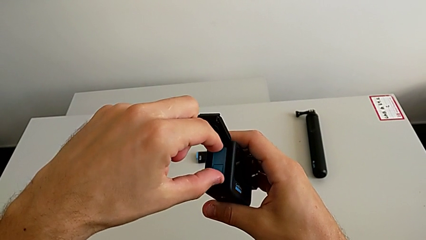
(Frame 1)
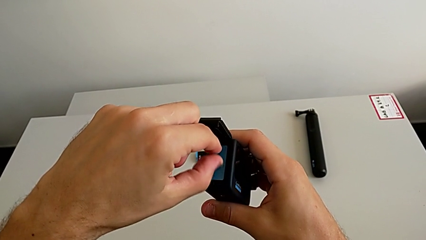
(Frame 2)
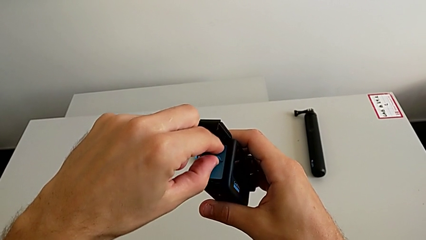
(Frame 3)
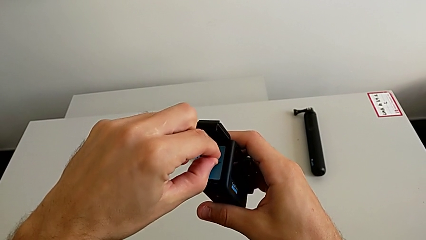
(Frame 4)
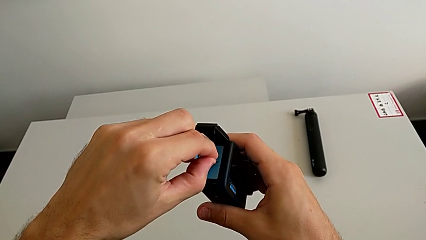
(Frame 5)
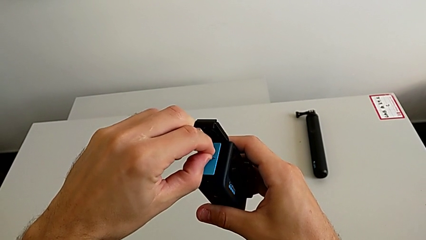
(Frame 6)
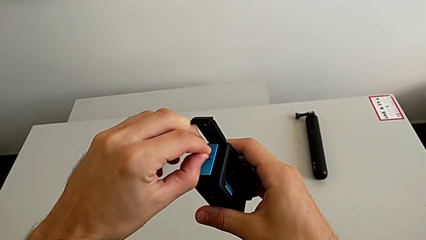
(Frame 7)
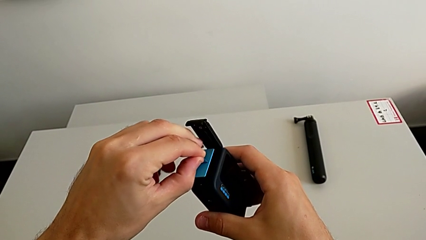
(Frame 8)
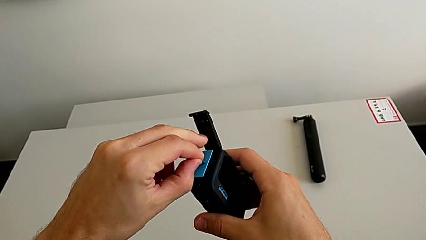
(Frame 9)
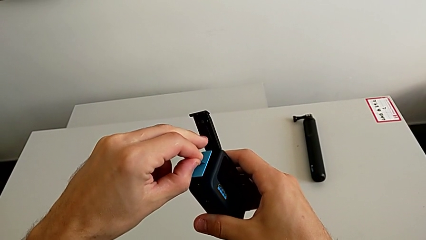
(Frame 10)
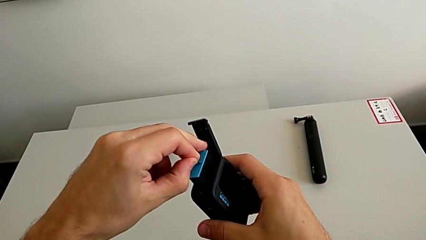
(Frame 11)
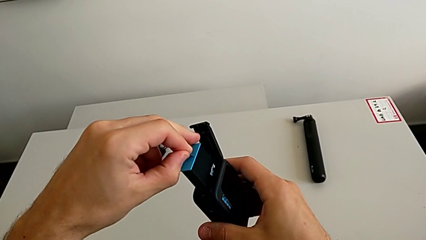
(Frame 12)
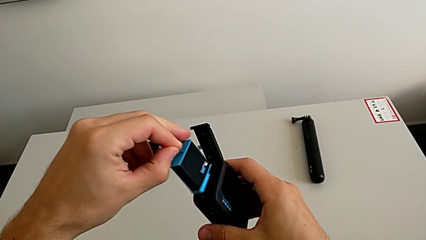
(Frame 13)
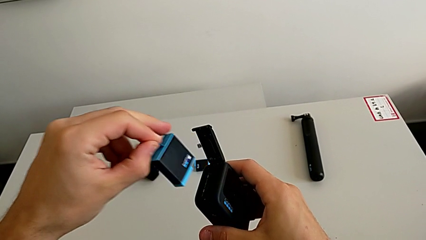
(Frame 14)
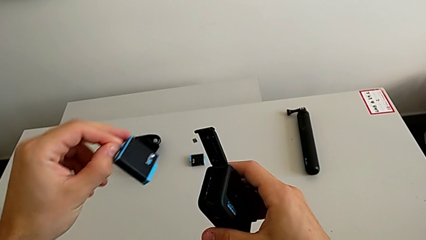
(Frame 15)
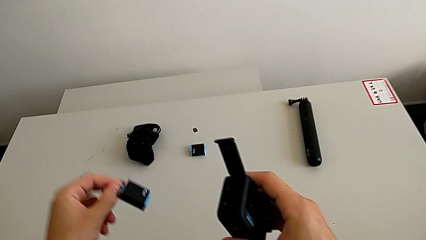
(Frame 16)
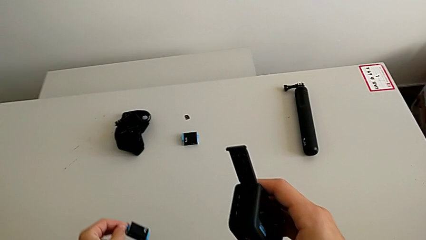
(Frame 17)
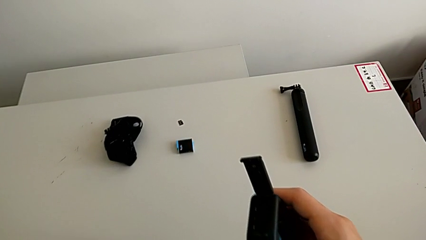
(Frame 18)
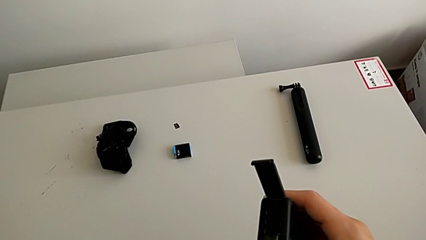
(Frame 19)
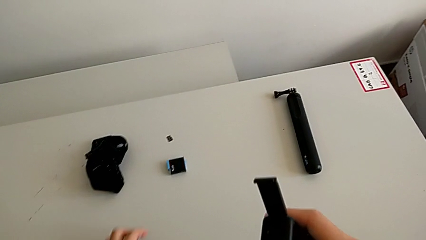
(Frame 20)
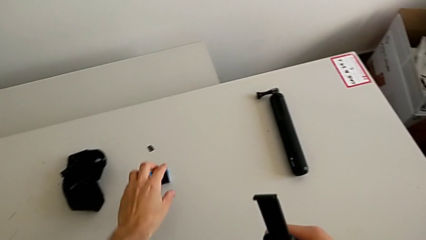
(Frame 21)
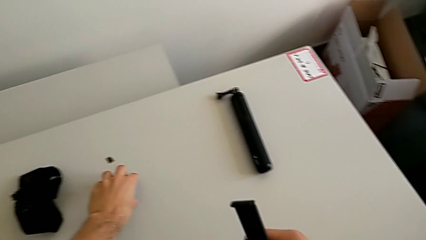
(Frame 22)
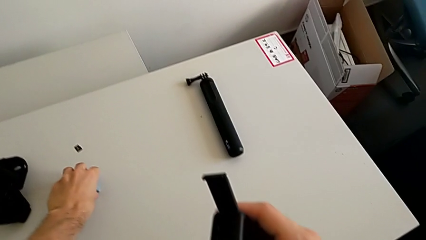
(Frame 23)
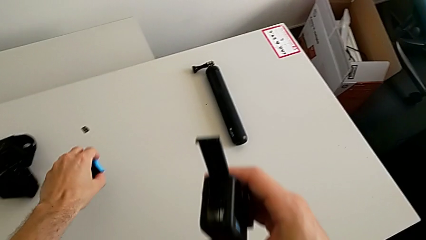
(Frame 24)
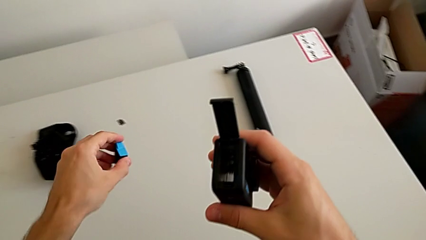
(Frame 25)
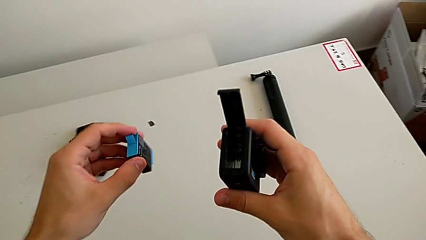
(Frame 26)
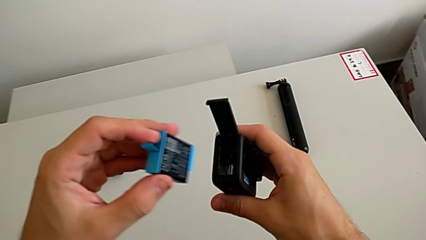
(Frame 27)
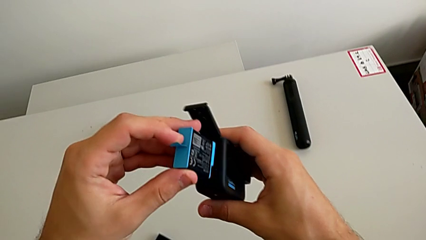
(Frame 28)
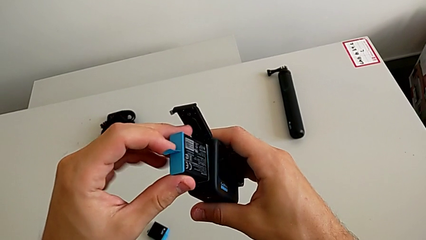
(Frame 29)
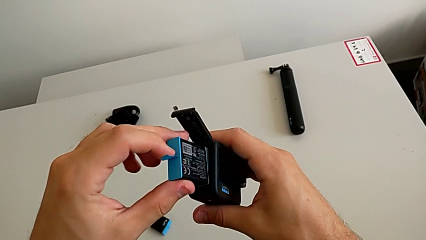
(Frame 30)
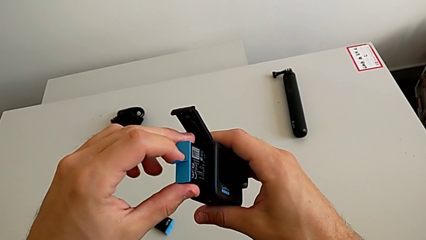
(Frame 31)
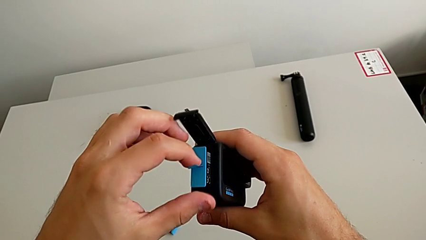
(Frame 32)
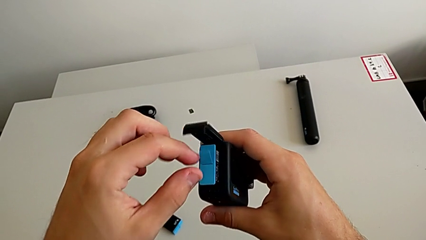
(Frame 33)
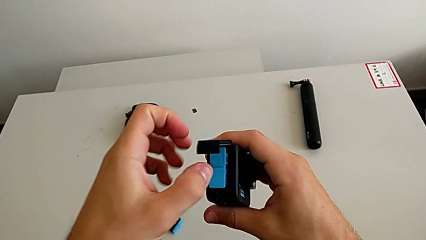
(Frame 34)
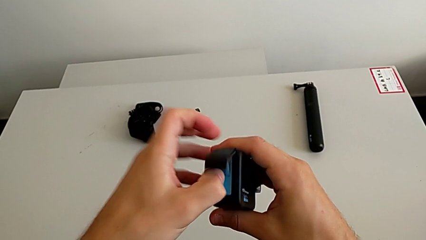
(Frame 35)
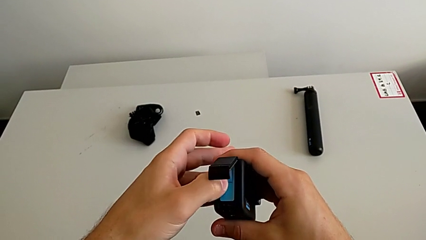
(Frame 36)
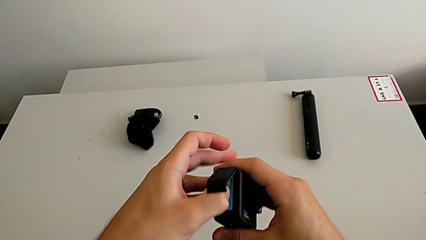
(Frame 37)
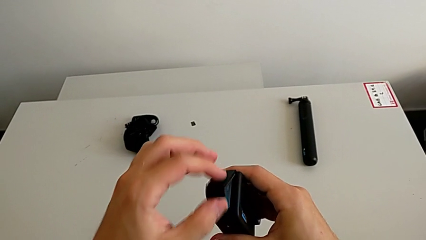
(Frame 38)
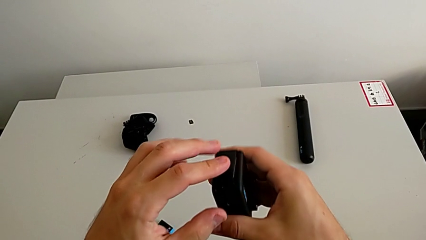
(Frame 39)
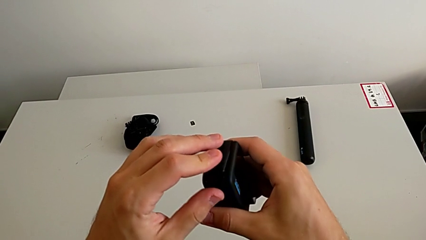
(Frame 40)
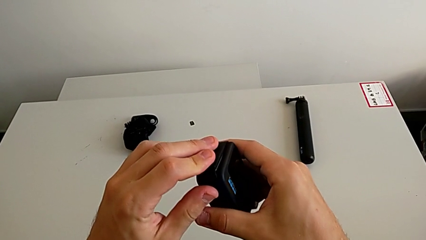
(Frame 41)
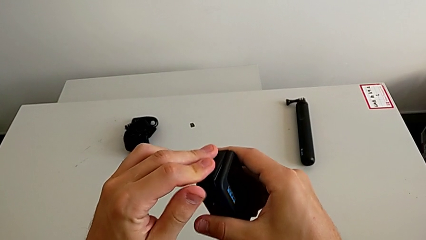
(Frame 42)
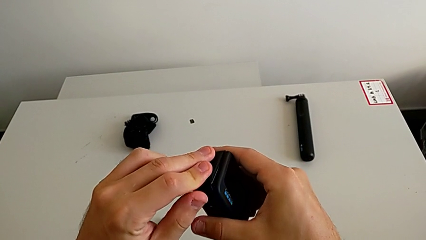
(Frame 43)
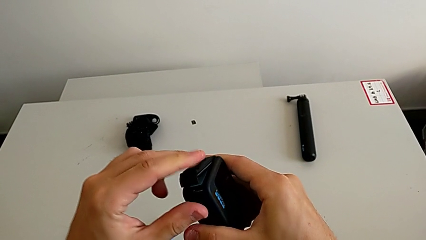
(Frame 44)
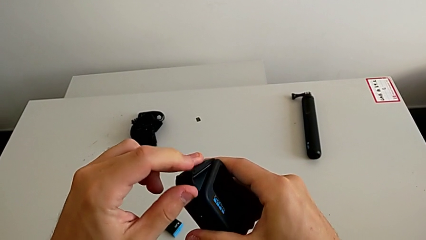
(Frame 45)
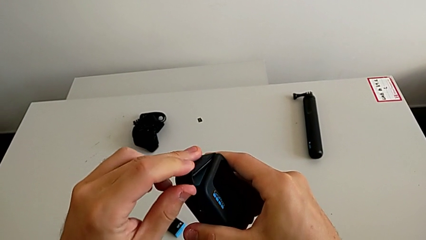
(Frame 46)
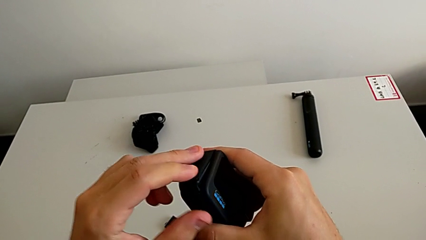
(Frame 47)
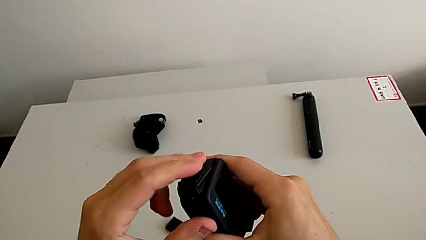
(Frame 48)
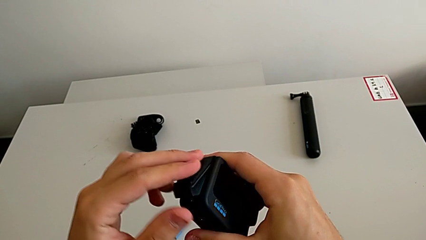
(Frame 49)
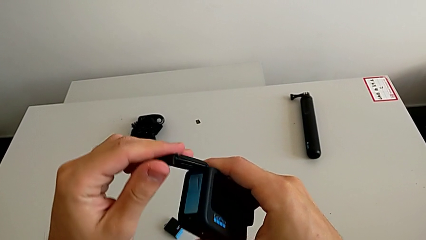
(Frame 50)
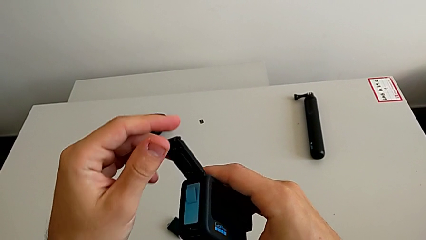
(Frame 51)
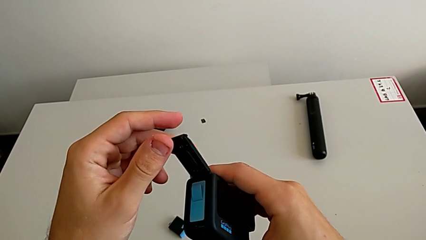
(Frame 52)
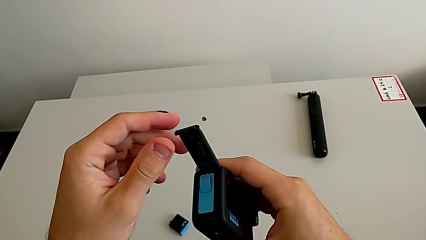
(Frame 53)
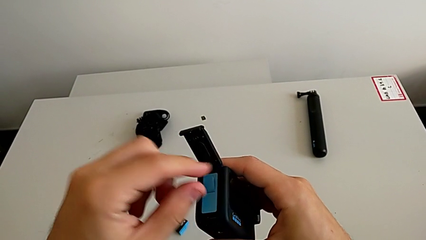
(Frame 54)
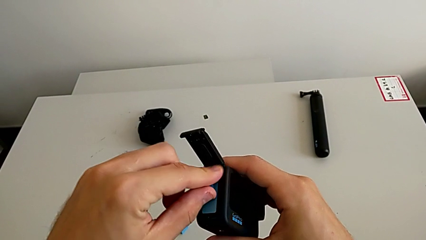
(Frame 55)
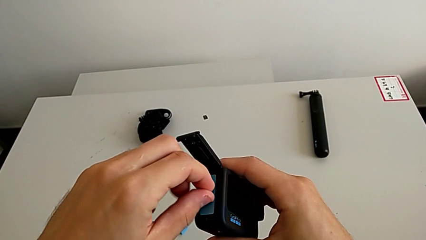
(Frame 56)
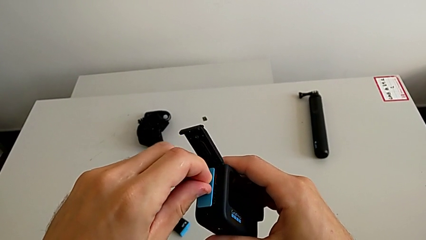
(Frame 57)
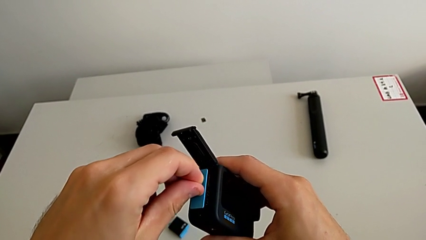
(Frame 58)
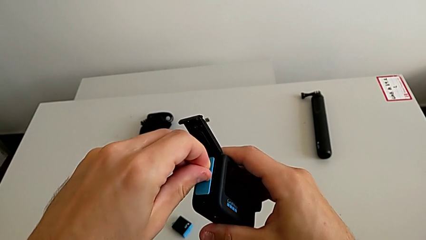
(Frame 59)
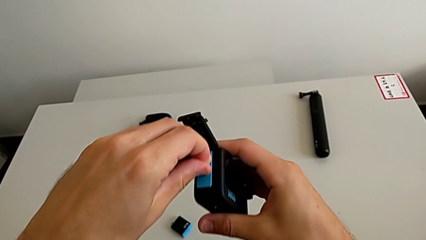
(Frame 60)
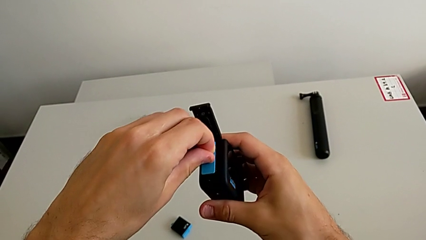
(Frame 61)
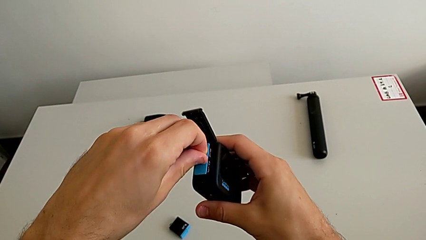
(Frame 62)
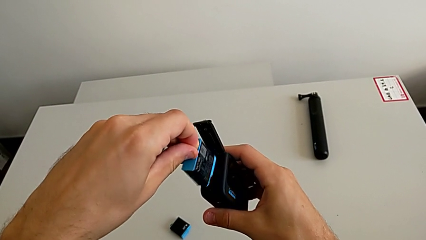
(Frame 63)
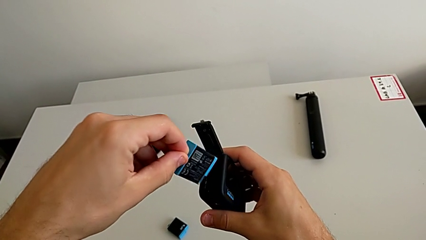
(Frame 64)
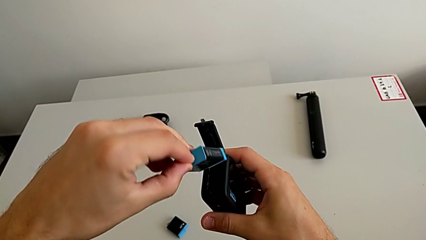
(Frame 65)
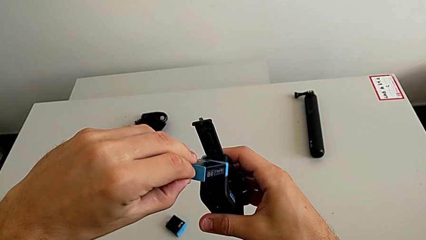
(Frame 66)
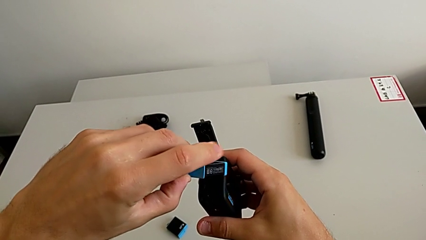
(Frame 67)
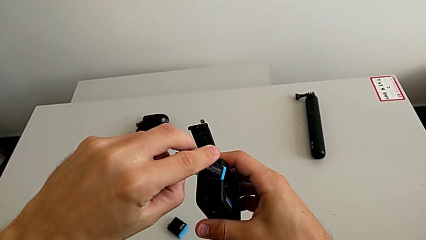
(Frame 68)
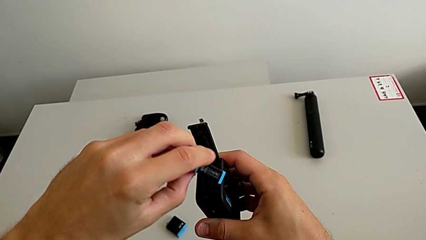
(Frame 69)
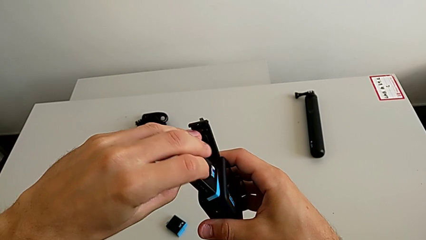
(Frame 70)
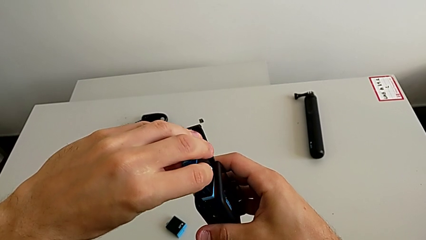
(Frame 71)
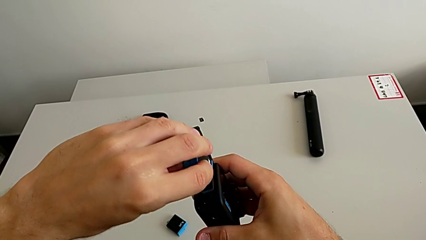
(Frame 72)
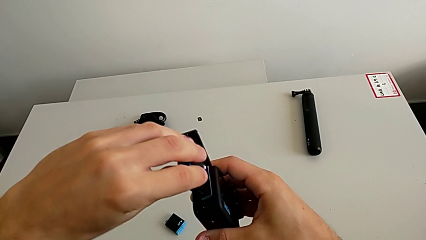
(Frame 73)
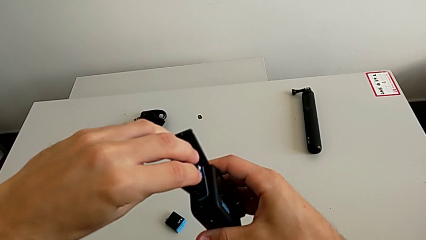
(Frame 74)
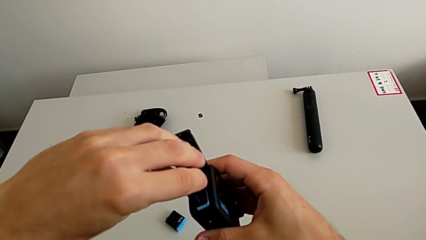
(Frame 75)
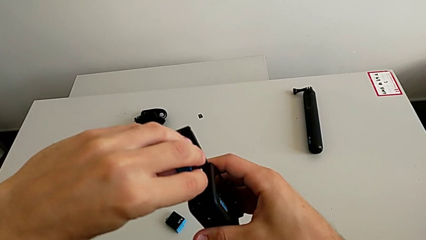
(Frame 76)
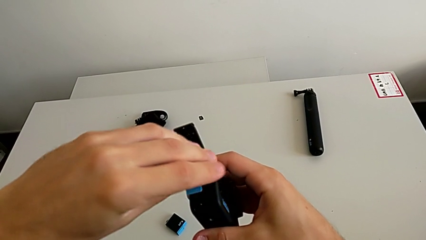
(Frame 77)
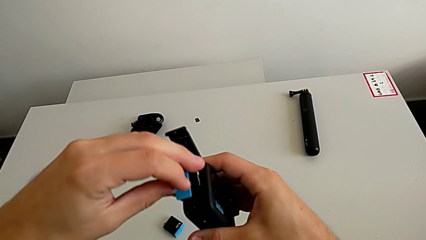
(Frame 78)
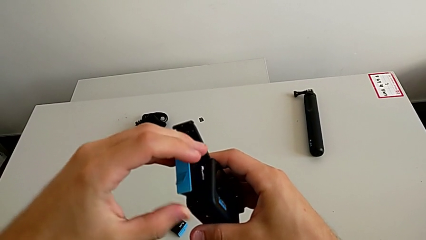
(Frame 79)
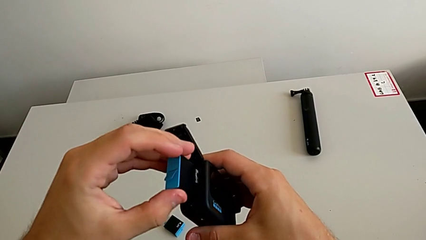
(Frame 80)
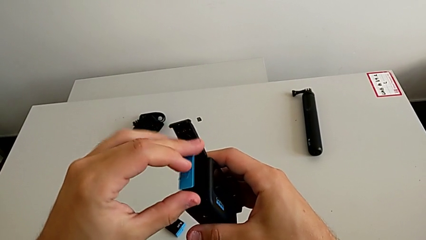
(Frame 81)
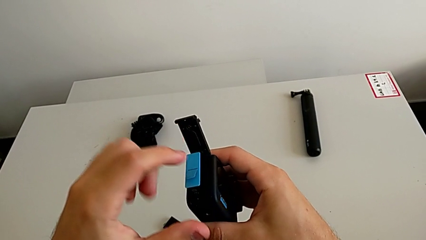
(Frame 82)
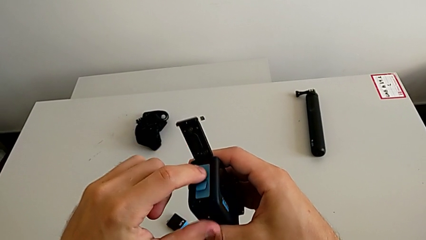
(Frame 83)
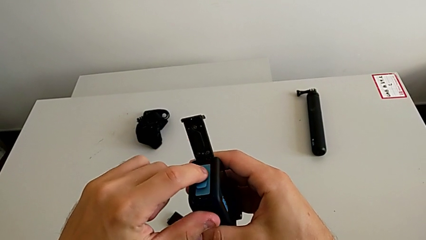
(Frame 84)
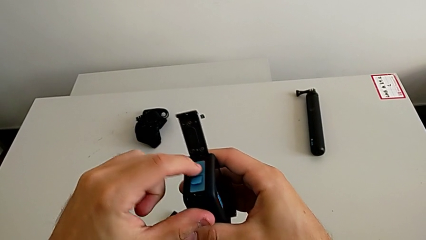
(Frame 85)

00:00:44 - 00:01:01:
The camera wearer is changing the battery regularly. They withdraw the battery, place it, grab the battery, lift the new battery and wrongly insert it, with the wrong sense of the battery. They open the battery door, rotate the battery and insert it.
